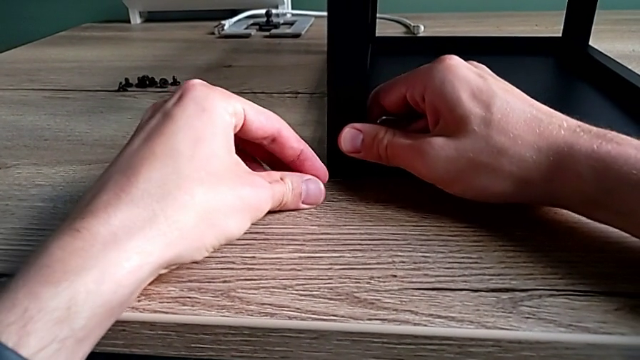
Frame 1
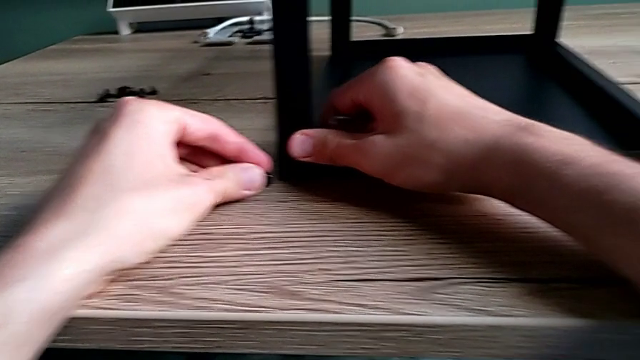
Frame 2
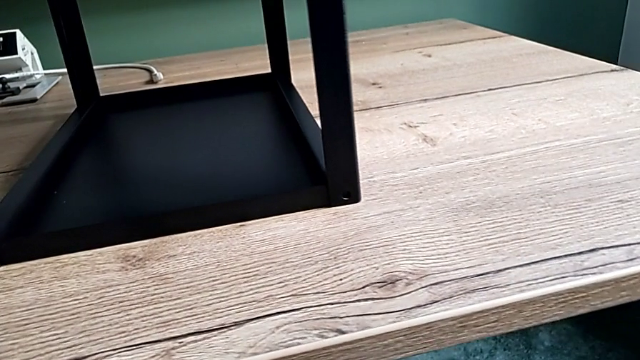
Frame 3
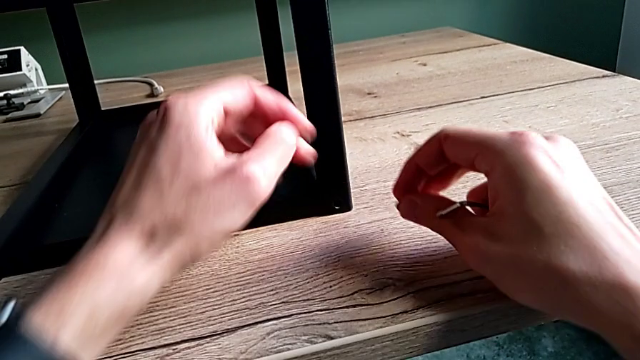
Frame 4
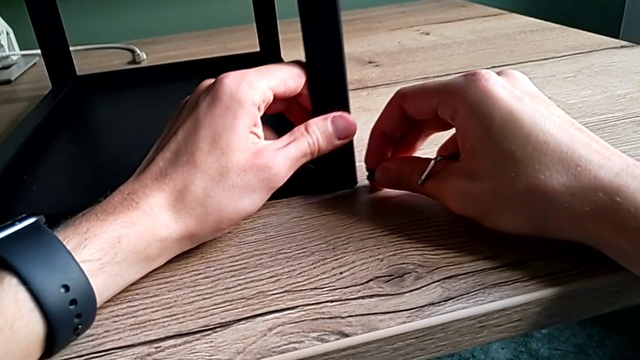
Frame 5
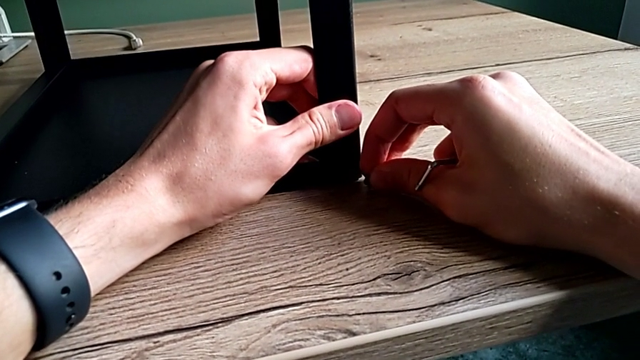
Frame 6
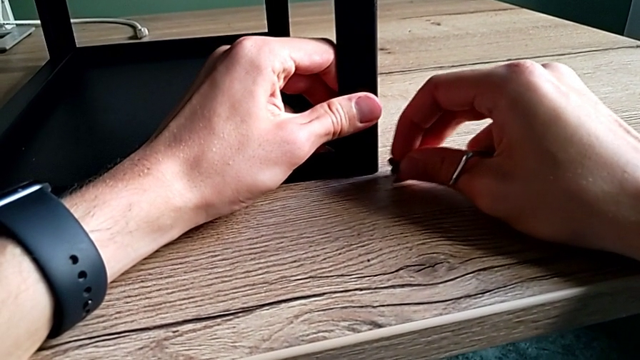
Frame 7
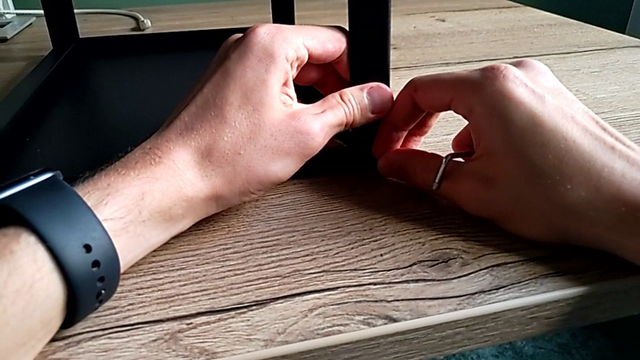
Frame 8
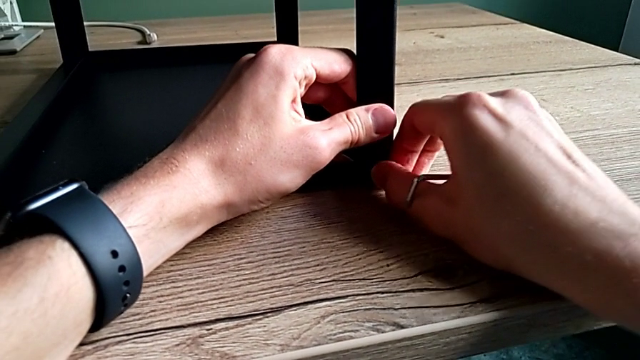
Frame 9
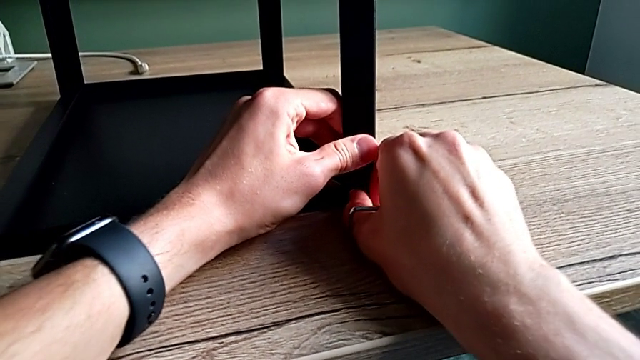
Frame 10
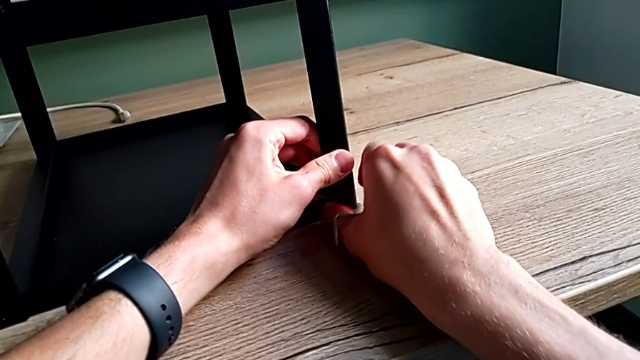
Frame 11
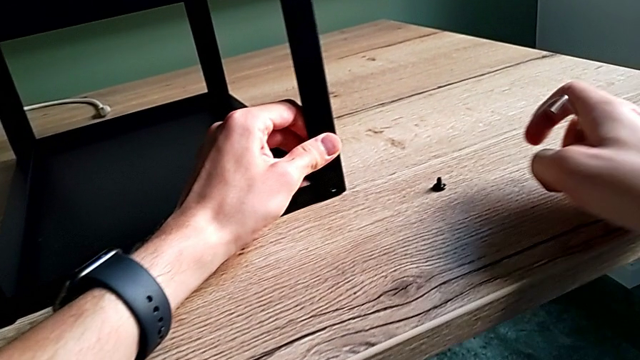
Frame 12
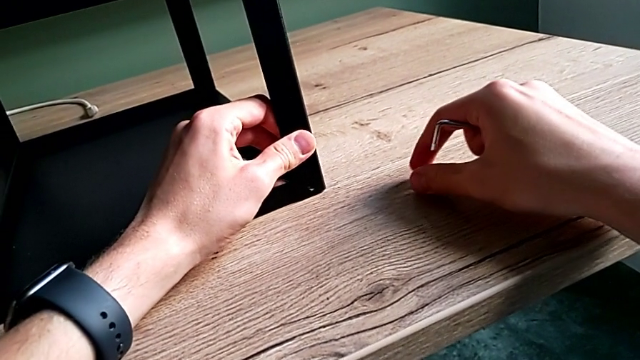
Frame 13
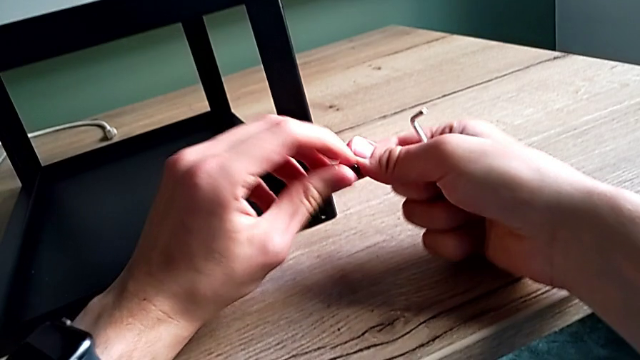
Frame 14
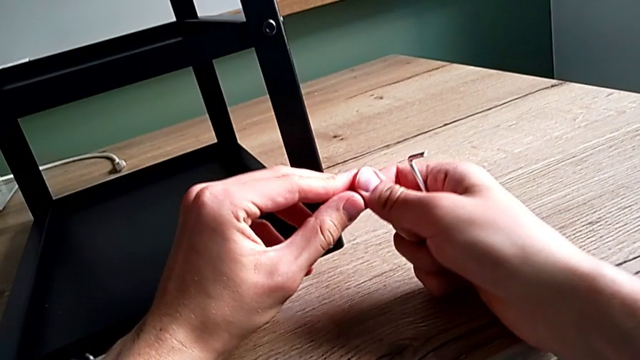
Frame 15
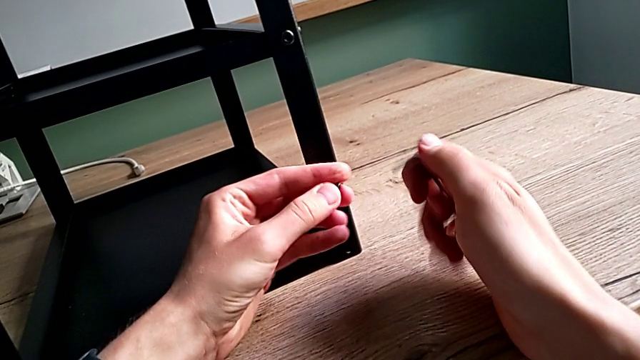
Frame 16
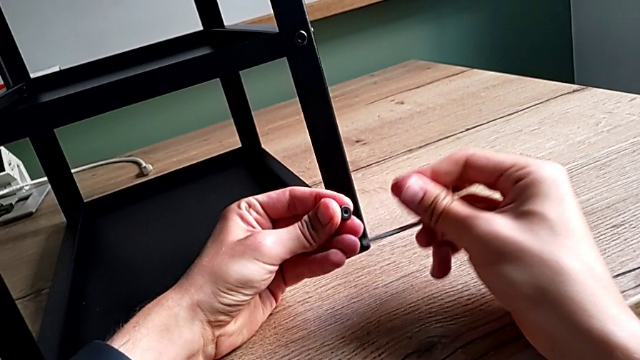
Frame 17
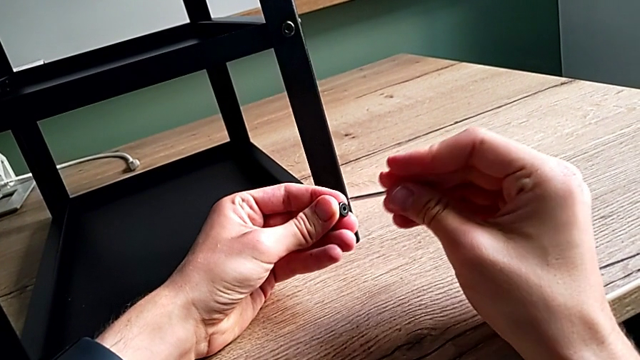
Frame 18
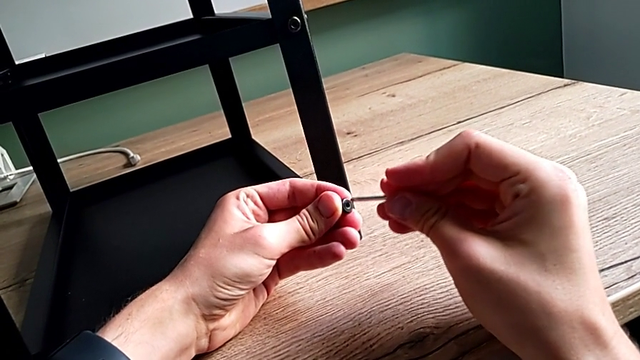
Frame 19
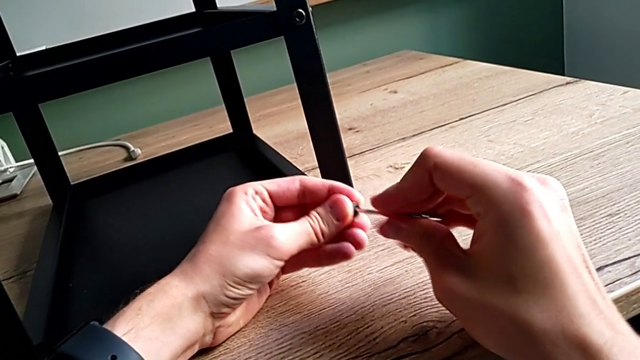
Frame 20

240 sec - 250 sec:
The camera wearer is assembling the first leg on the top of the table. They keep aligning the leg, grab the hex socket head and insert the Allen wrench.

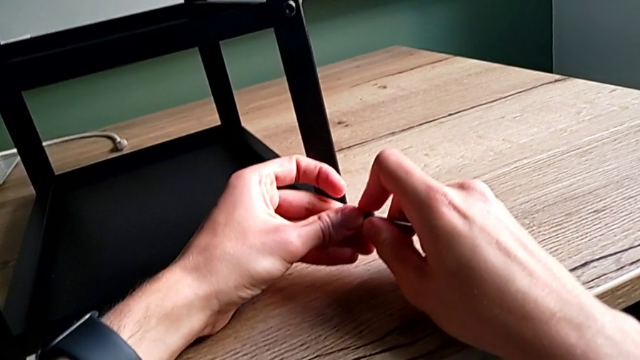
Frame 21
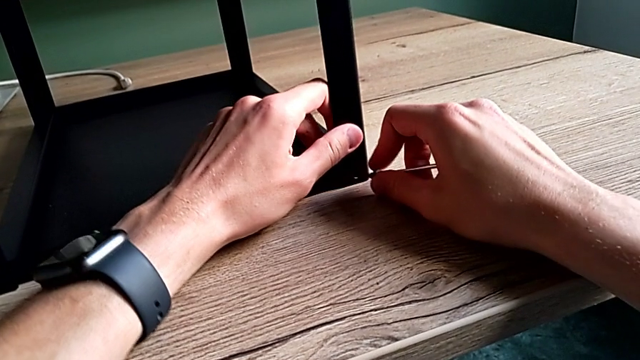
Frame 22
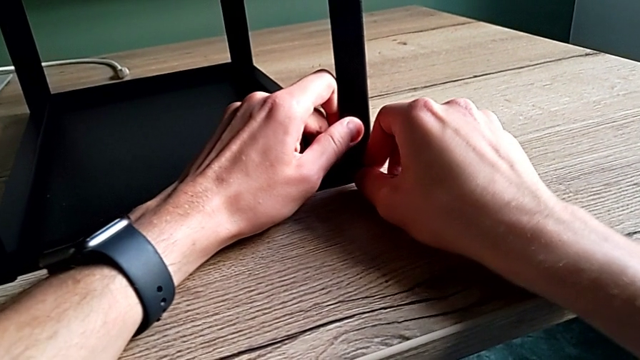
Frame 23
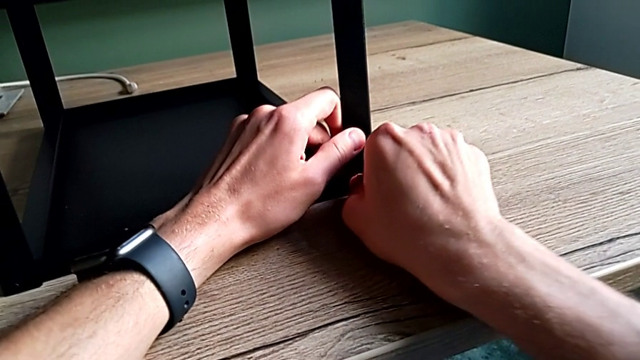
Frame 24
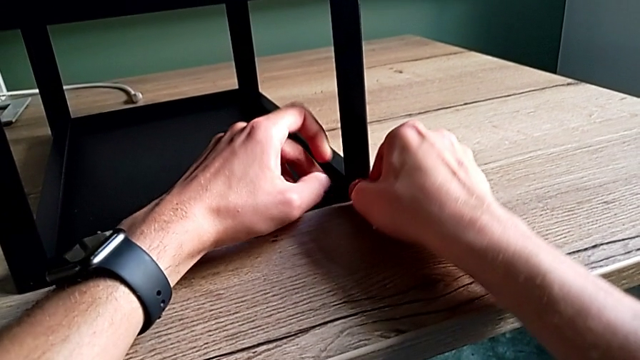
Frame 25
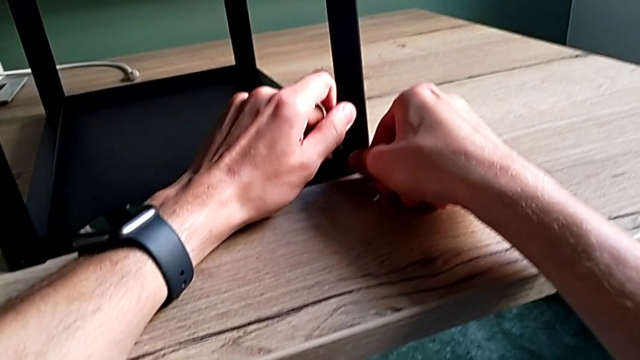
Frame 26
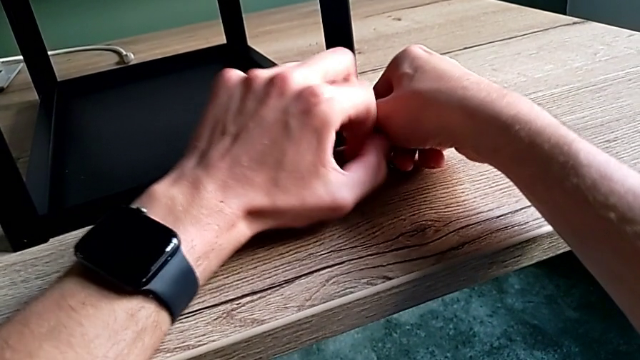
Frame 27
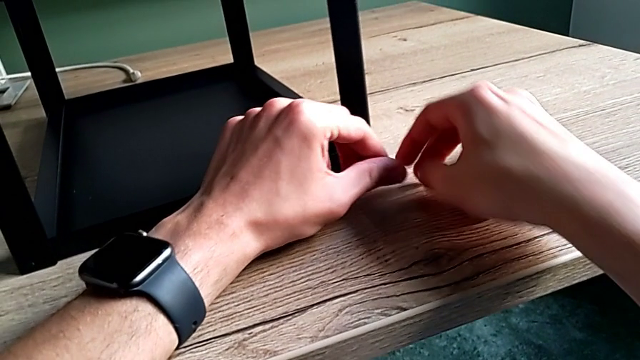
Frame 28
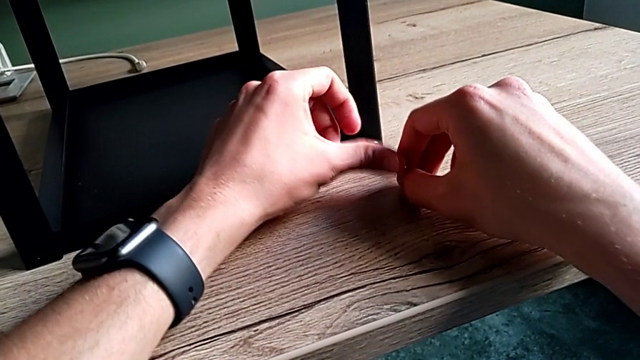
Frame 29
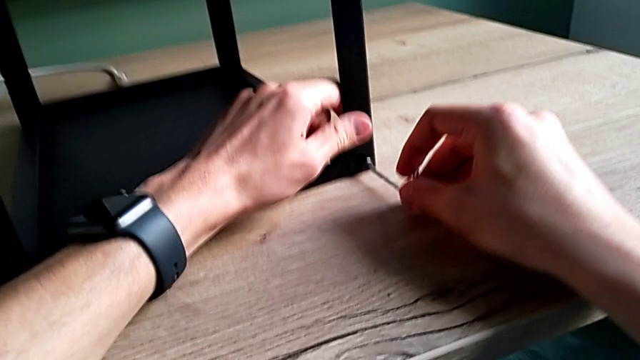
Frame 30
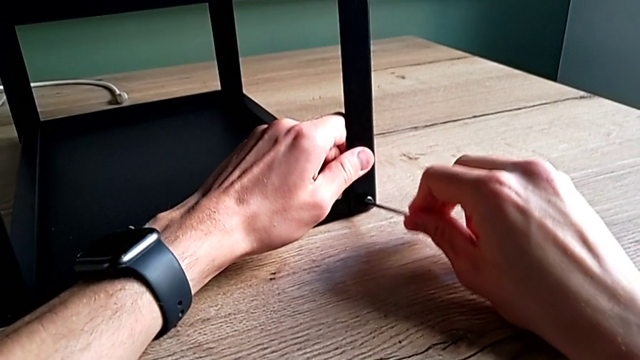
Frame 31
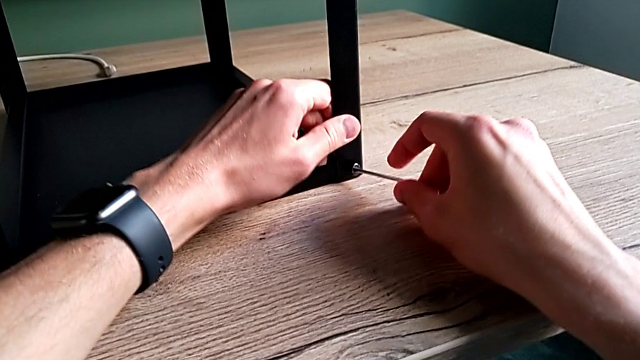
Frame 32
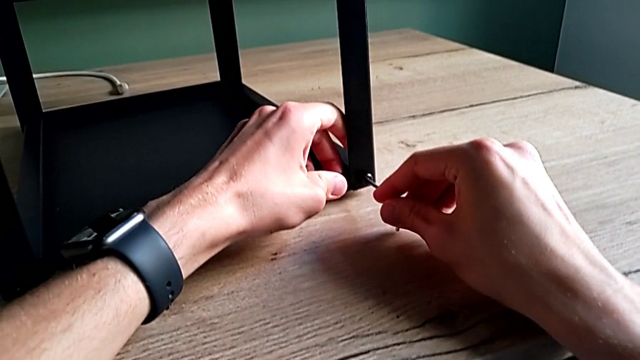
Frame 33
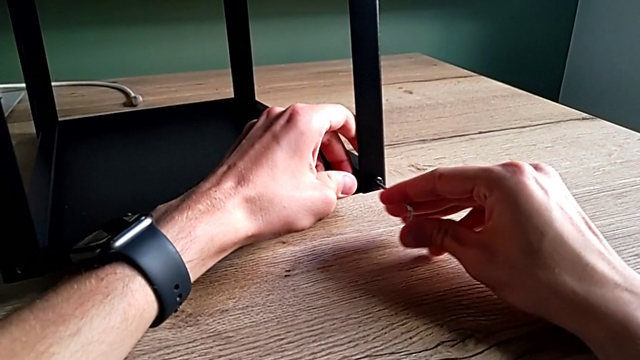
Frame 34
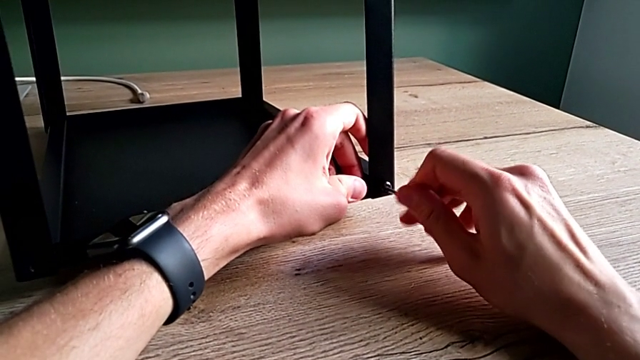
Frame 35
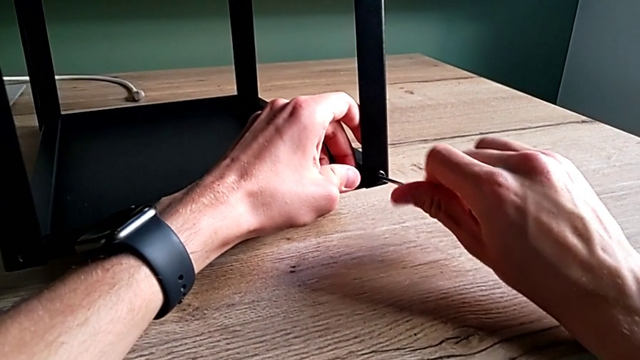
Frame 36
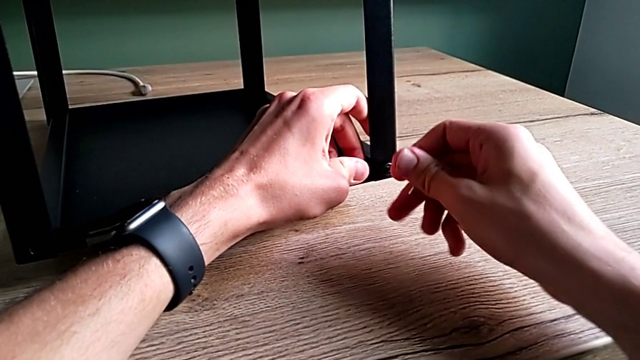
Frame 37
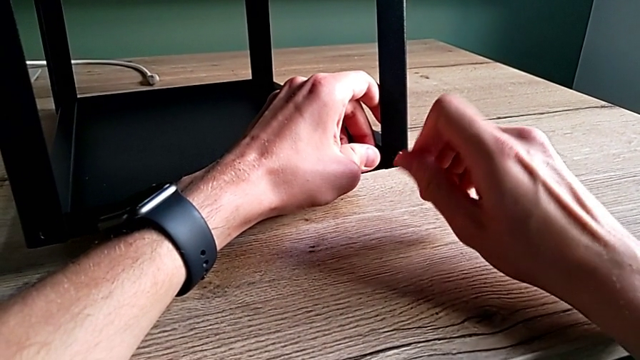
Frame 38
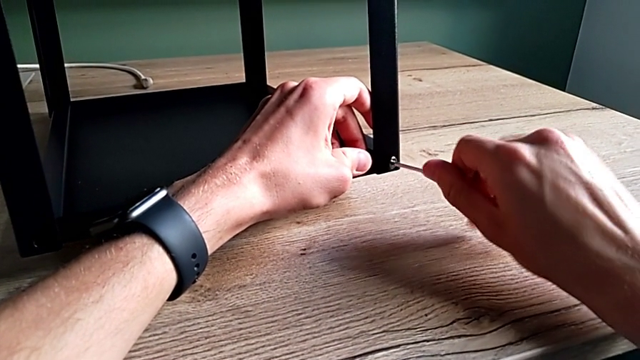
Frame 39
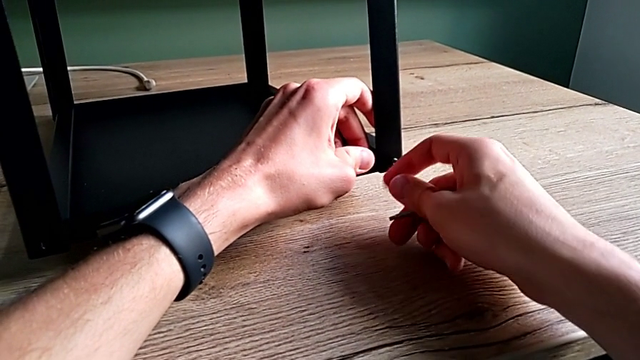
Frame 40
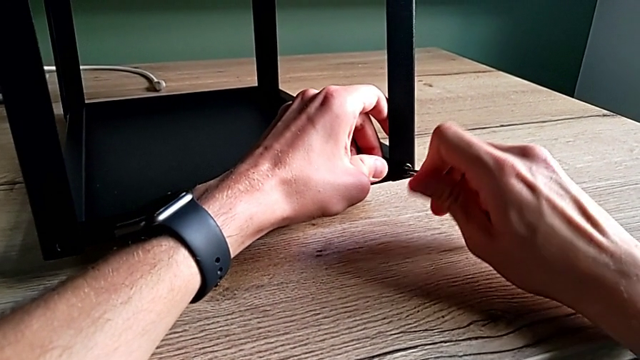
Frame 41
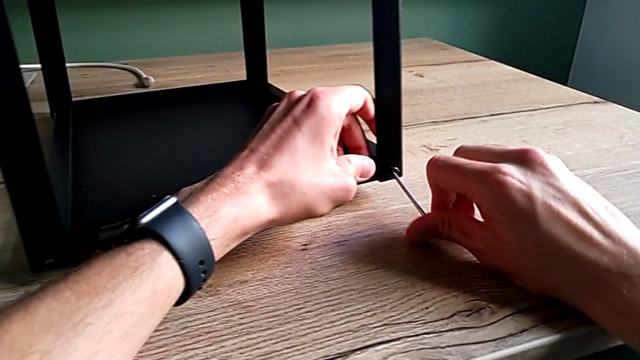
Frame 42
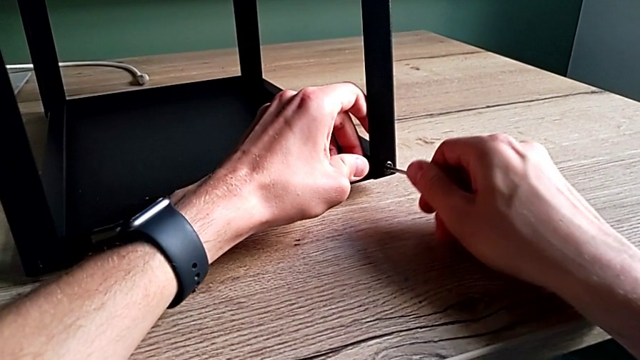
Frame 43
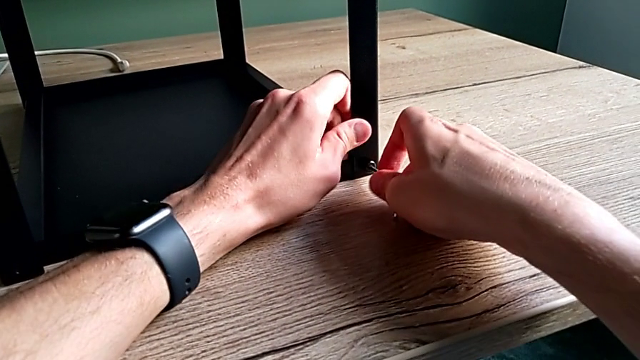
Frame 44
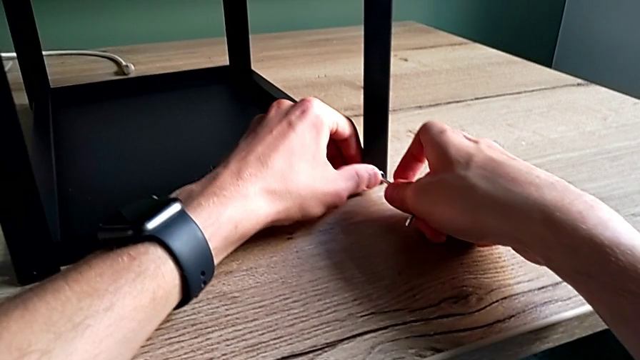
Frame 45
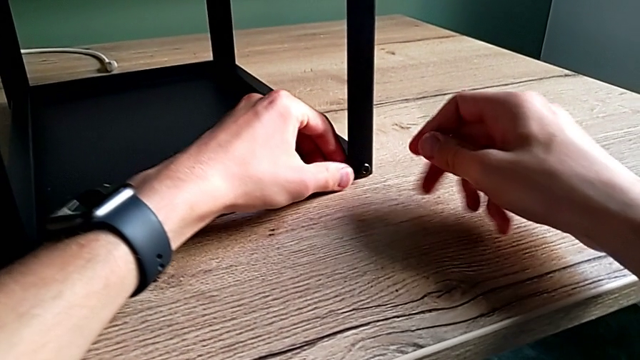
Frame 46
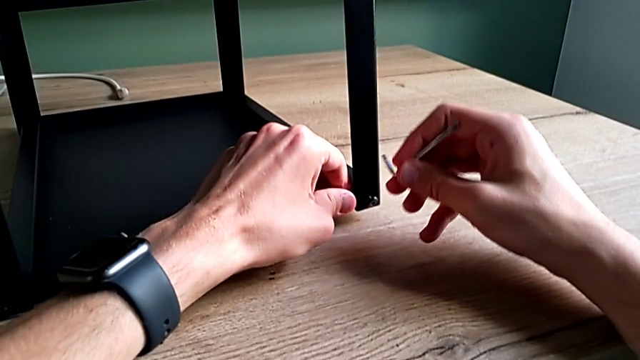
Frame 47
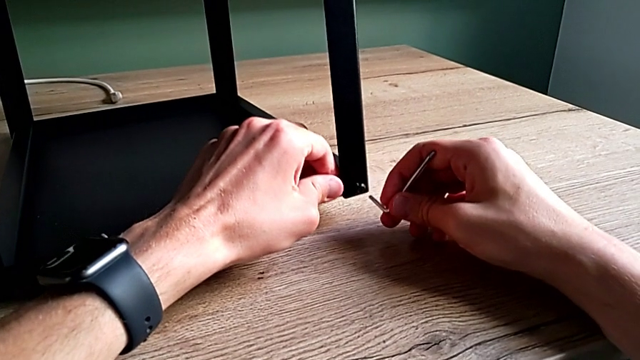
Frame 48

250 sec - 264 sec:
The camera wearer is assembling the first leg on the top of the table. They insert the hex socket head, screw it and withdraw the Allen wrench.
